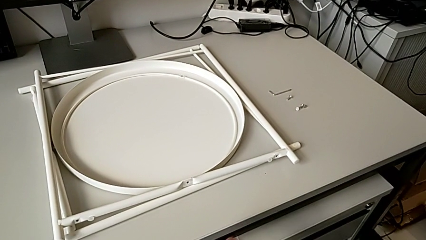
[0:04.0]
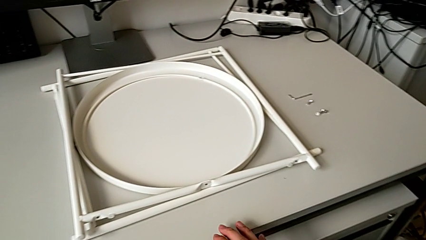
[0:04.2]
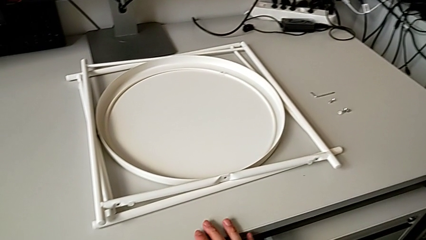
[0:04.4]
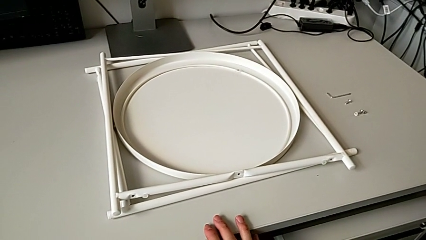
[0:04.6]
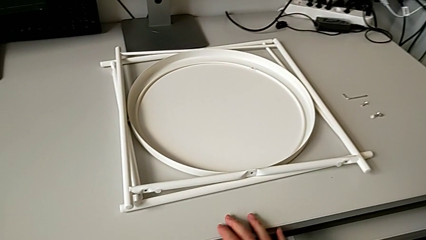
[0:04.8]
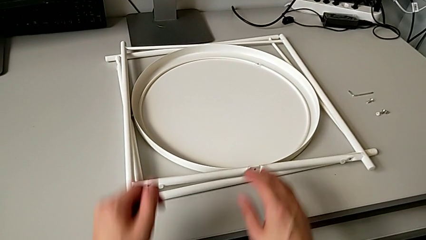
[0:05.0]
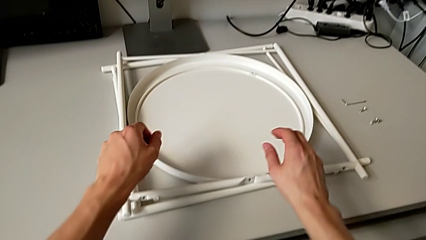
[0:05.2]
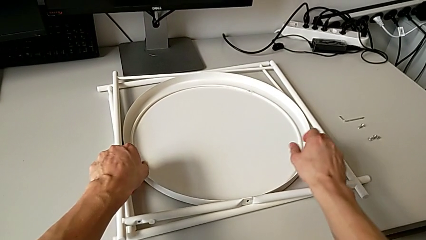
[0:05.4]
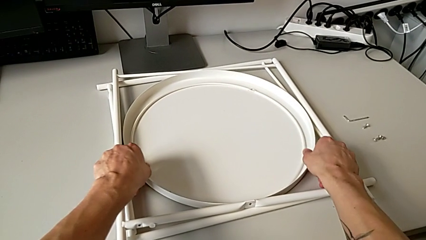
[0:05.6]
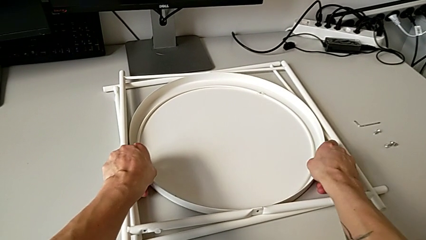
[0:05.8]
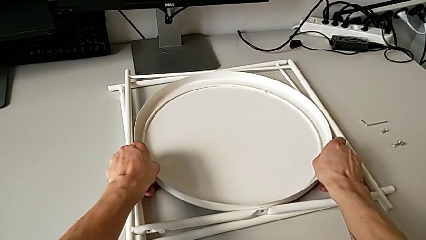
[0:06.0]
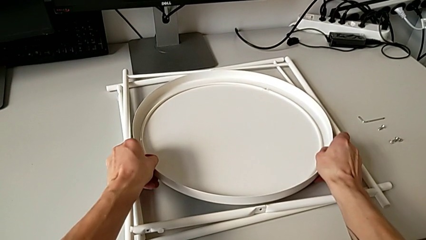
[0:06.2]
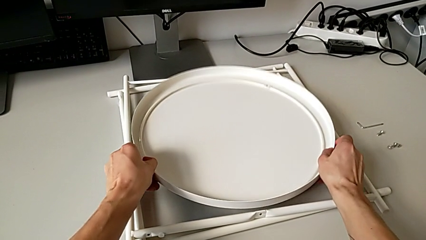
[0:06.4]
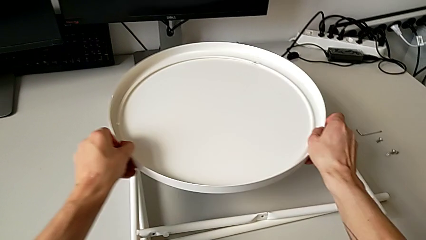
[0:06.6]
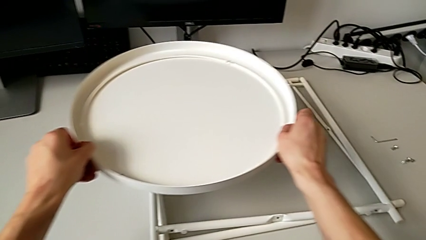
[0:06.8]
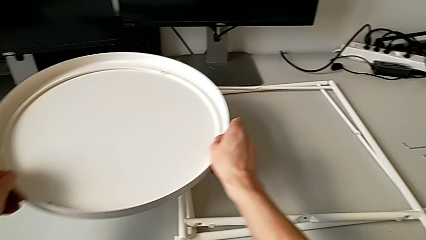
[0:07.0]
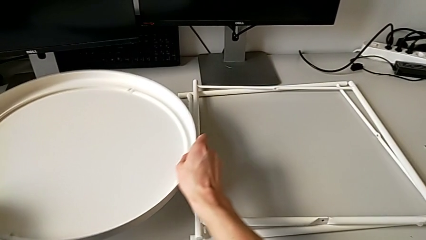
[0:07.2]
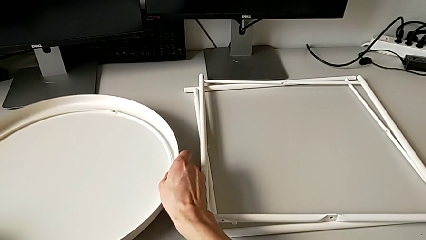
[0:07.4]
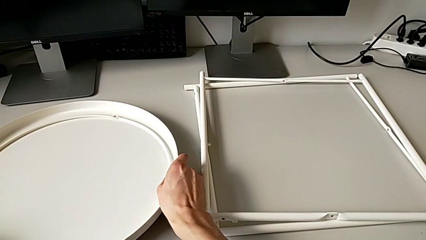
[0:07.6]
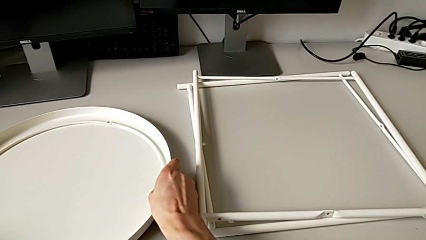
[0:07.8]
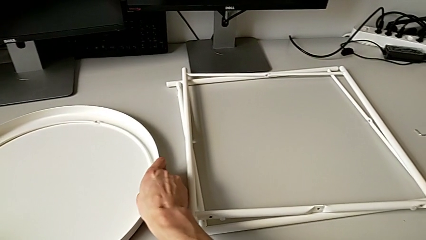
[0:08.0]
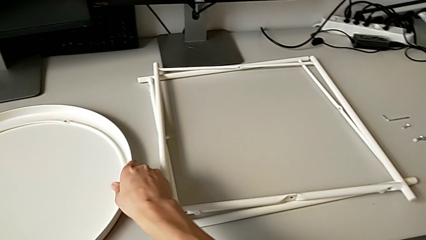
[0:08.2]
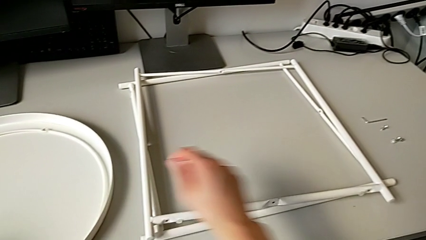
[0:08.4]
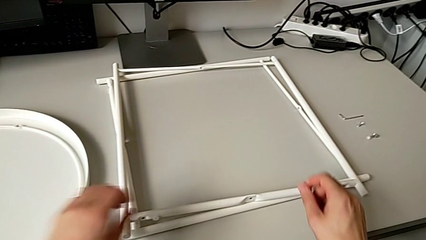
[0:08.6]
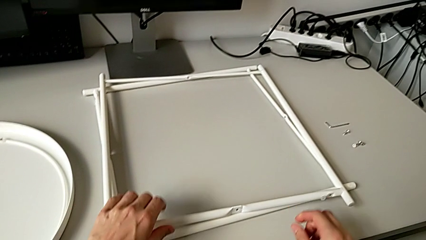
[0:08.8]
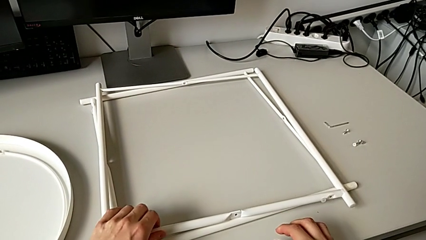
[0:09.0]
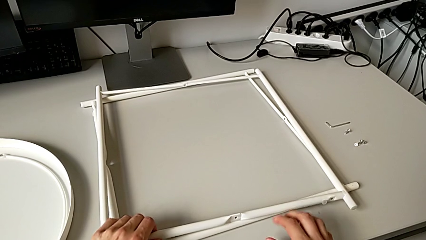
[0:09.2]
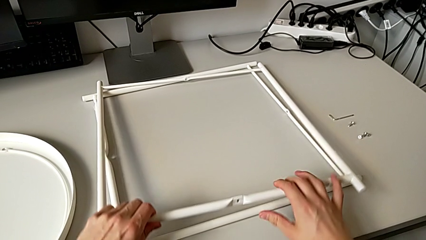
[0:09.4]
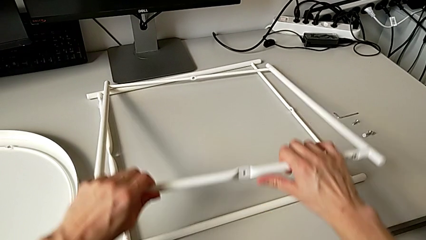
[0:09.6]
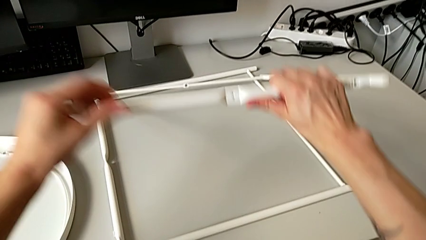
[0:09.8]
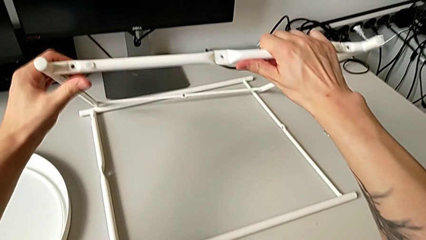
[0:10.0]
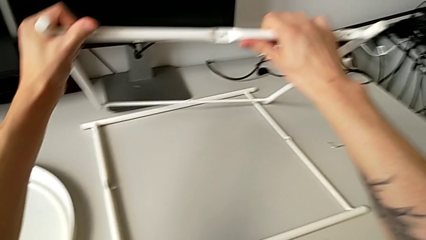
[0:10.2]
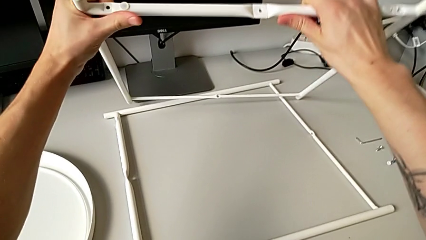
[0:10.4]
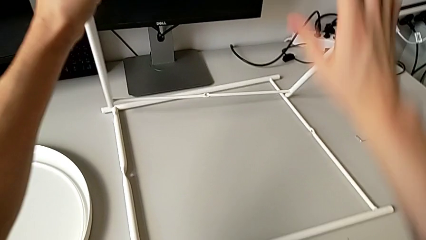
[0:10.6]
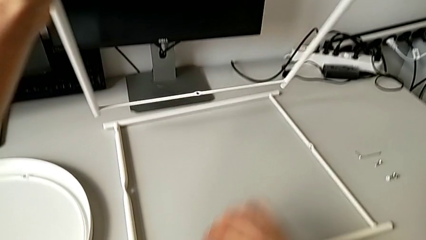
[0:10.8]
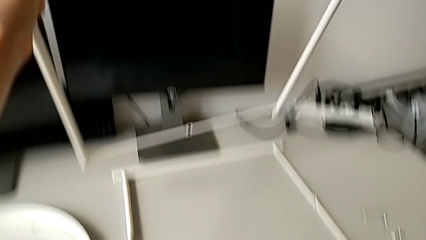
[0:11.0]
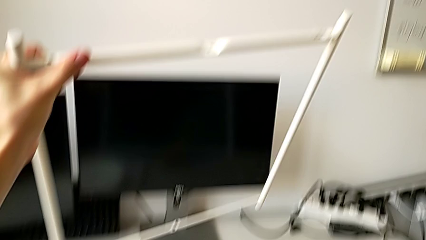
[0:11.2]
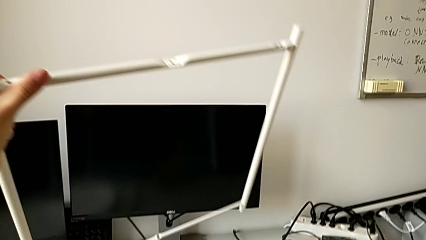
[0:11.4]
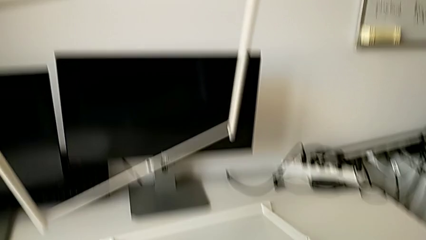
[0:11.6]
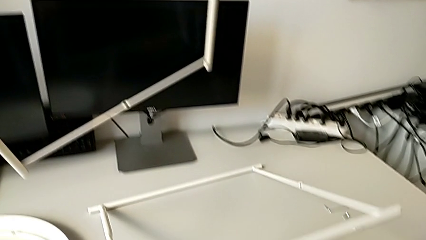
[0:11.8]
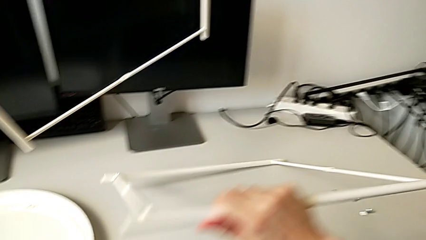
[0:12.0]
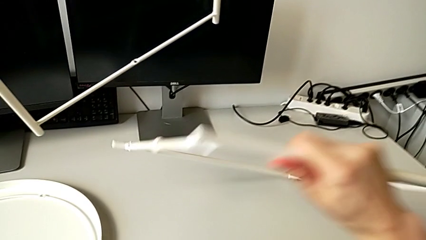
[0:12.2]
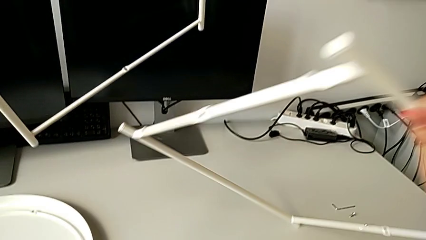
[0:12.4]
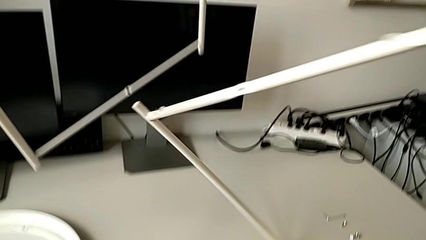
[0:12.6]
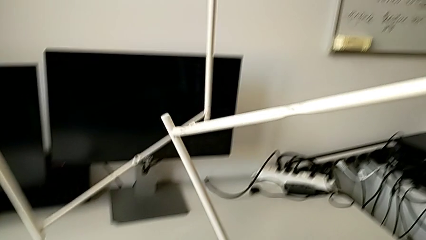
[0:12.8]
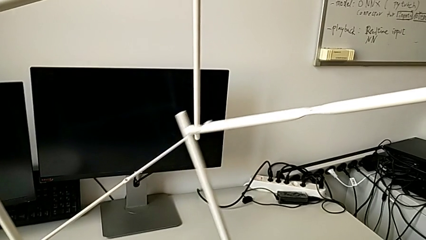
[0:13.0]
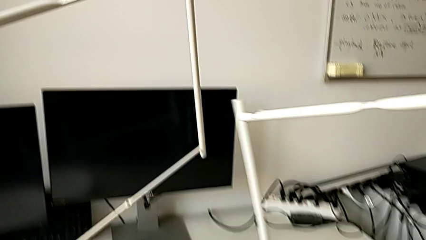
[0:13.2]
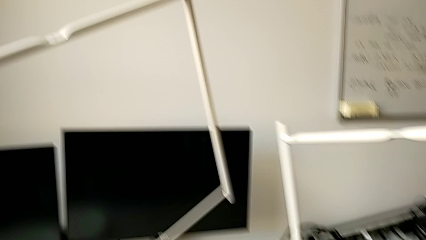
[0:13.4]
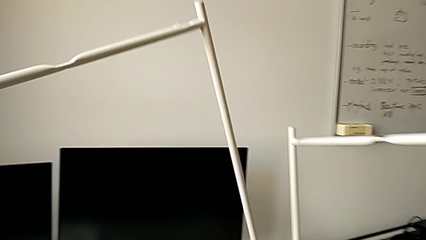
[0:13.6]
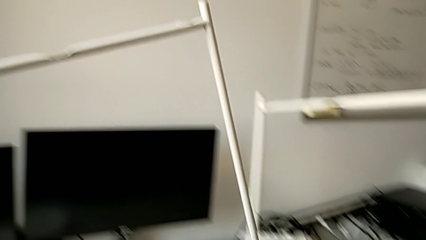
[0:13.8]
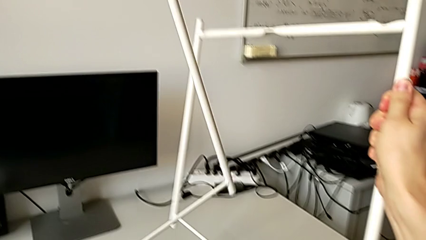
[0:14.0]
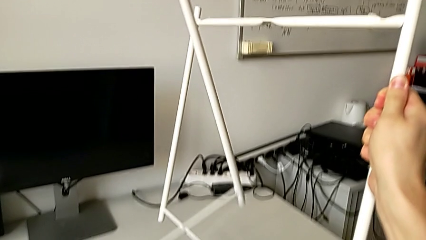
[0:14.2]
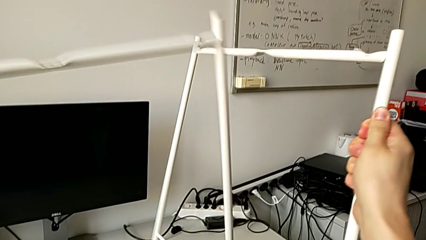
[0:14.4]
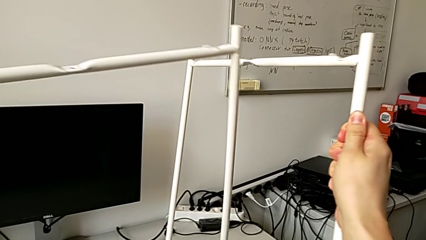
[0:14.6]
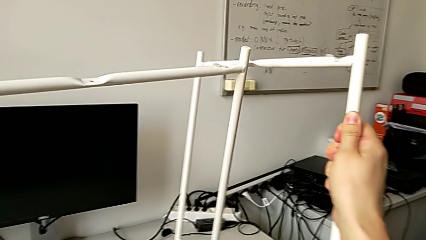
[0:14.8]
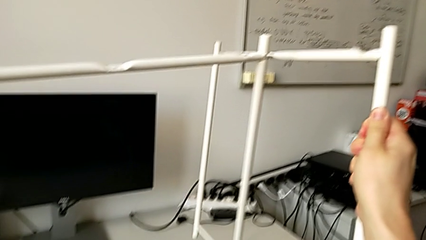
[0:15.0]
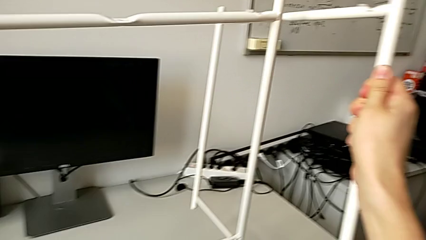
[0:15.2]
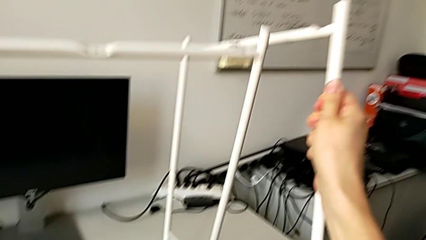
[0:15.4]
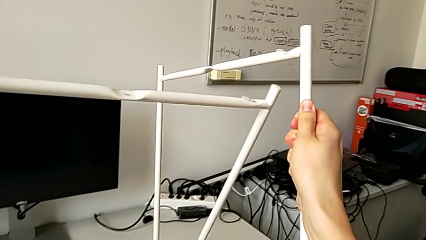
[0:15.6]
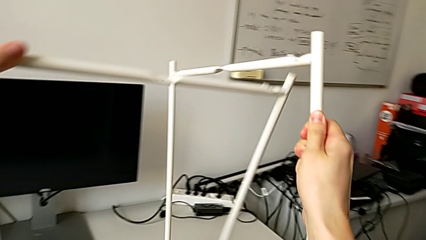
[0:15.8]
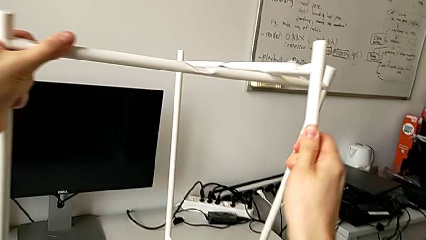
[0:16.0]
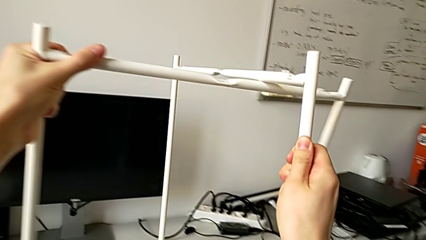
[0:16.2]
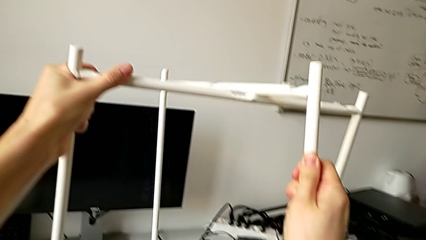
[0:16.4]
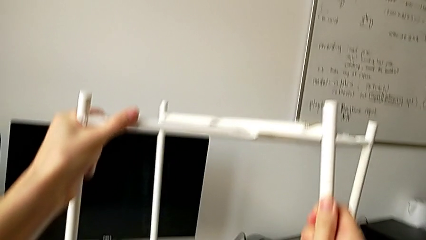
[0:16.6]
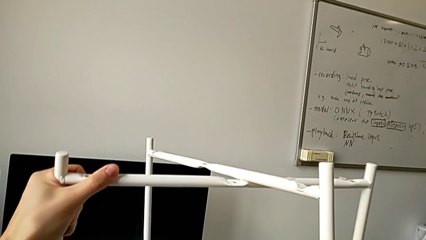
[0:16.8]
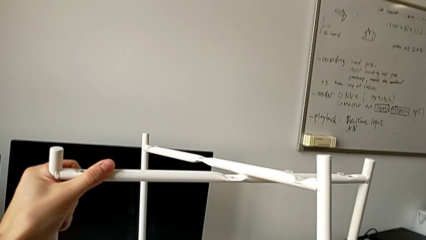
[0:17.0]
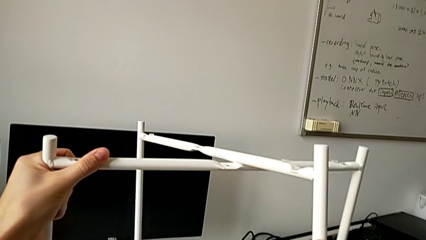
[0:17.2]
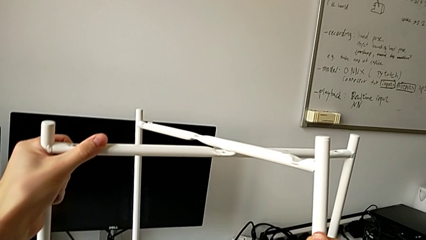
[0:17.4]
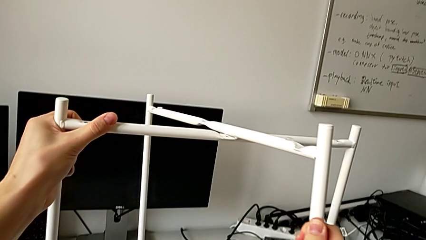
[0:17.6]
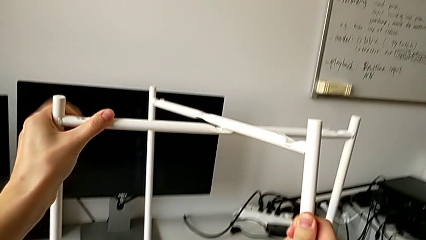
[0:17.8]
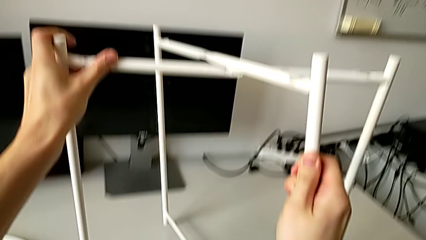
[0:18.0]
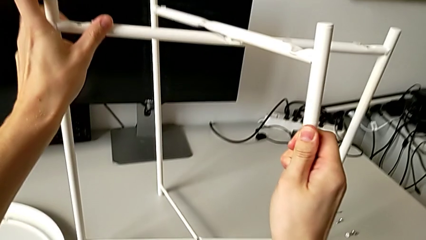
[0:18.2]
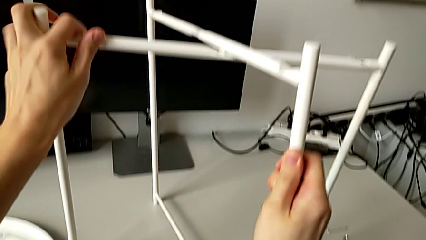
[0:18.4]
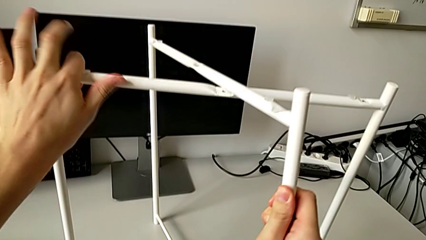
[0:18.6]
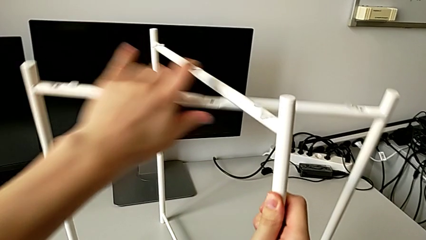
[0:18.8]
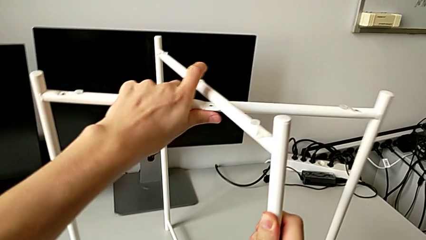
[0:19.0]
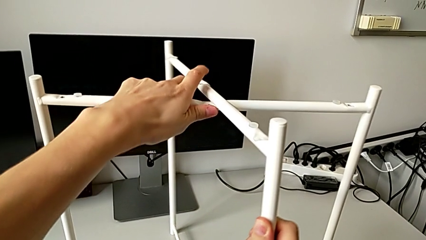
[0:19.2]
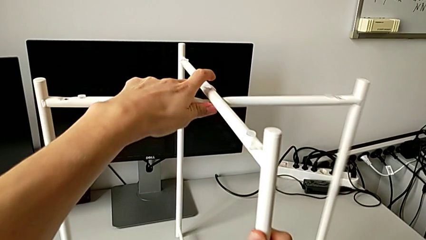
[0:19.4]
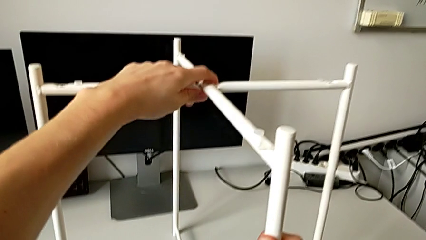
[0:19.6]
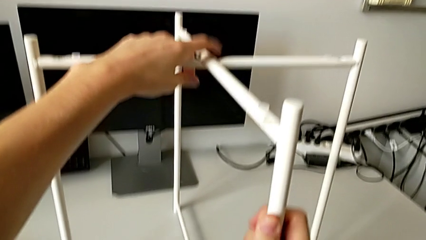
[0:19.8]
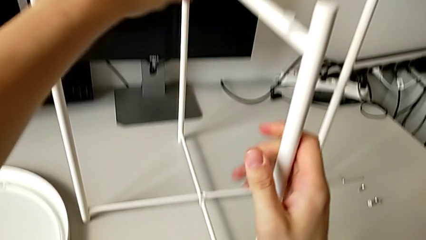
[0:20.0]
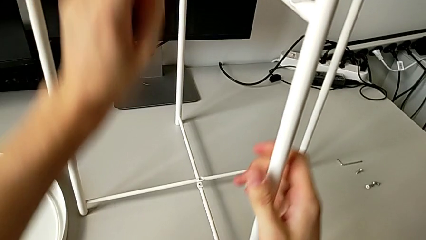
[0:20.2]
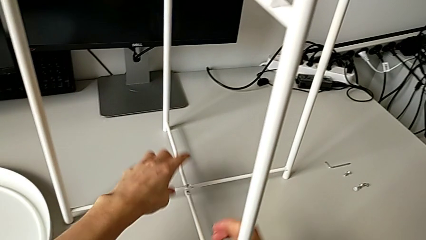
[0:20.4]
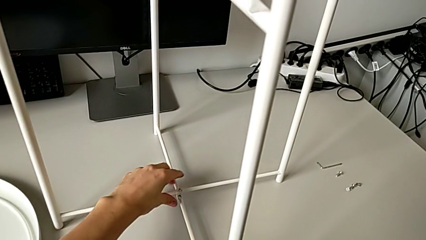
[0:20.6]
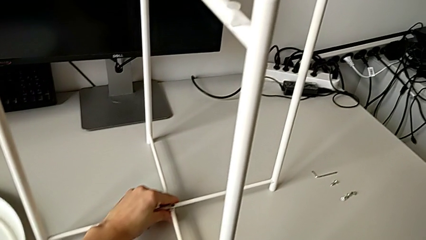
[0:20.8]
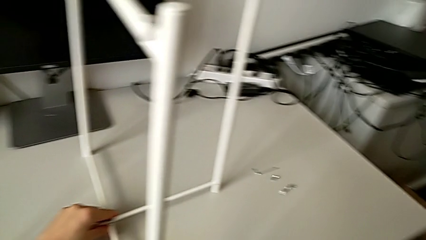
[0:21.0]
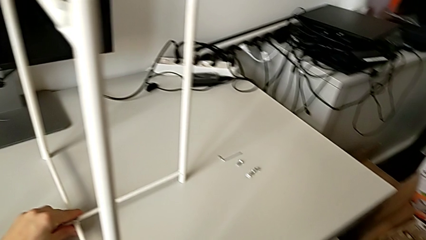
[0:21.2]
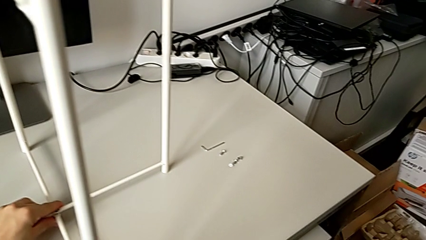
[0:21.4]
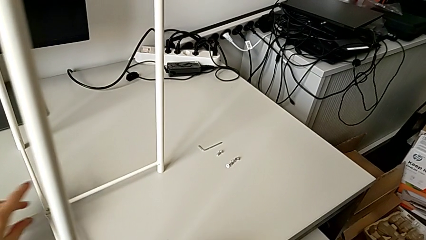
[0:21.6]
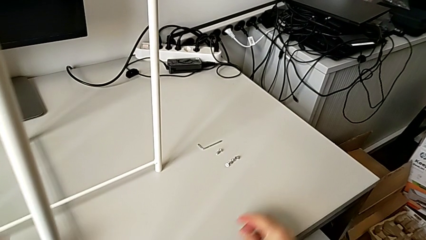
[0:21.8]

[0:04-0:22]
The camera wearer assembles the legs. They lift the tray, place it, lift the leg twice, align it, place it and align it.
